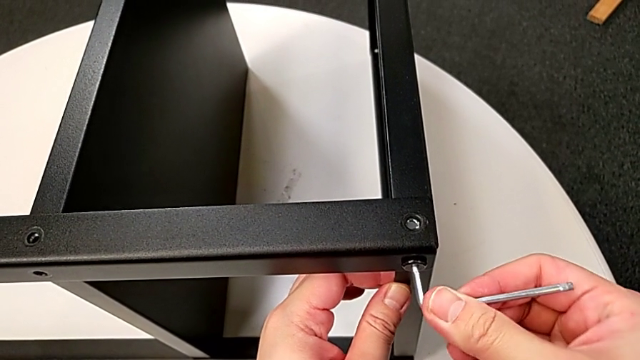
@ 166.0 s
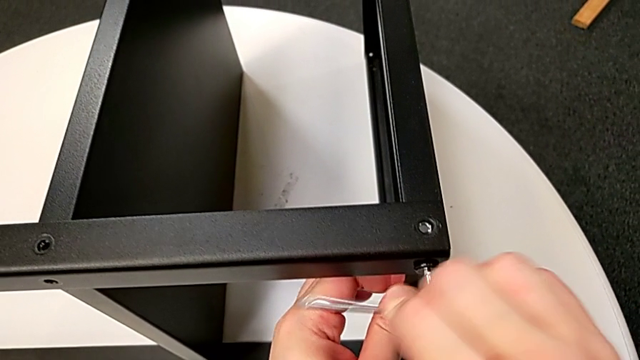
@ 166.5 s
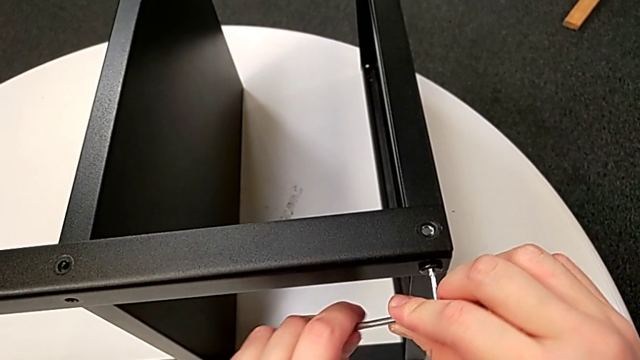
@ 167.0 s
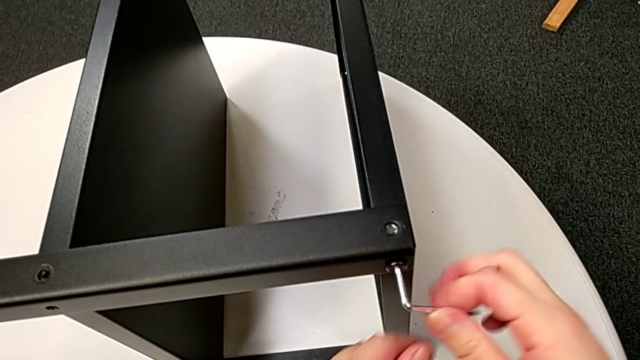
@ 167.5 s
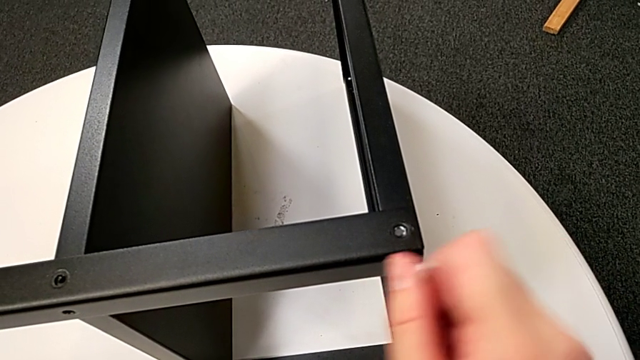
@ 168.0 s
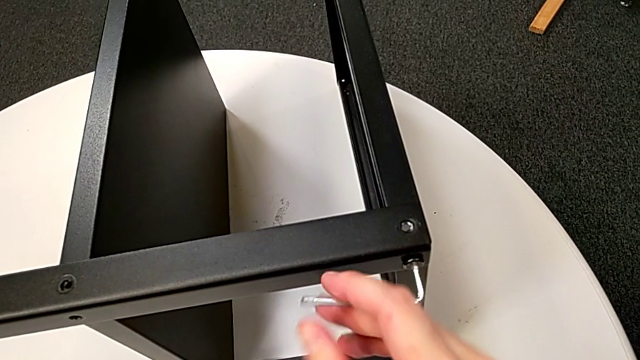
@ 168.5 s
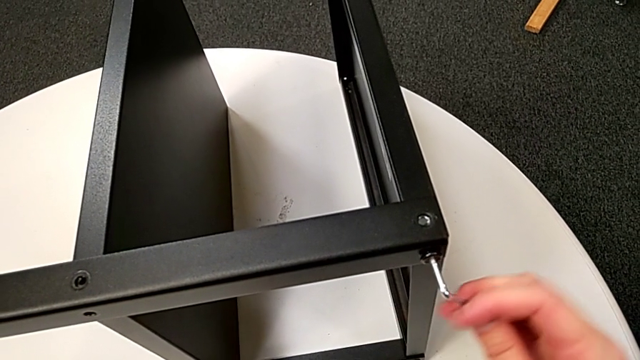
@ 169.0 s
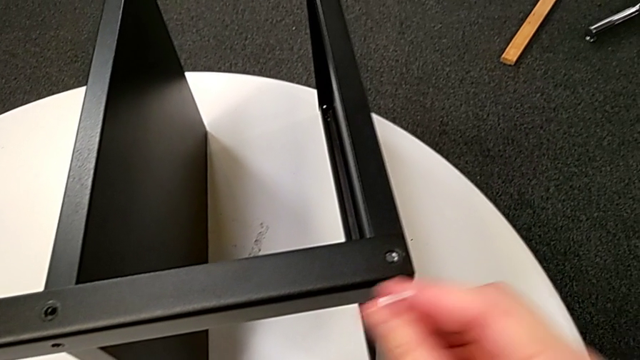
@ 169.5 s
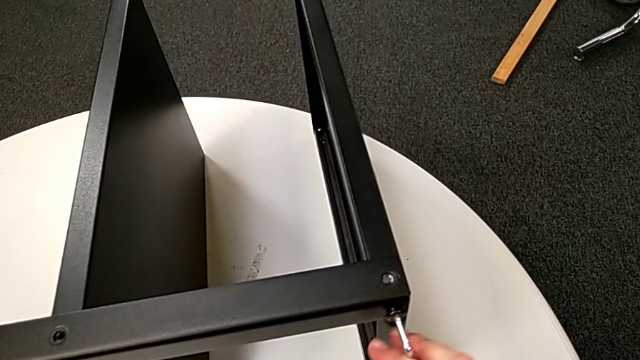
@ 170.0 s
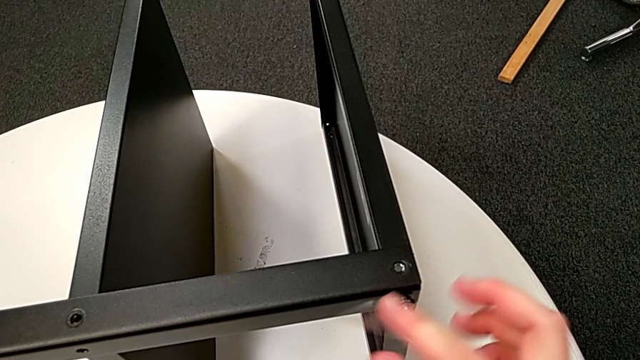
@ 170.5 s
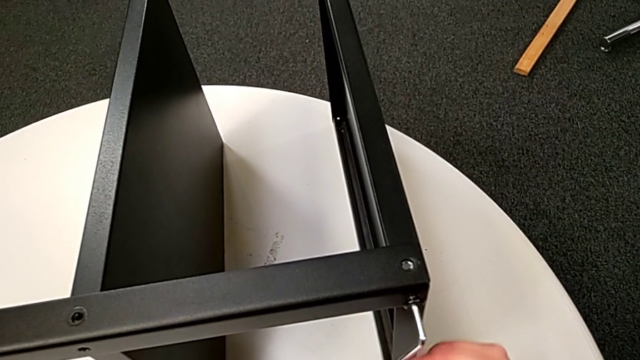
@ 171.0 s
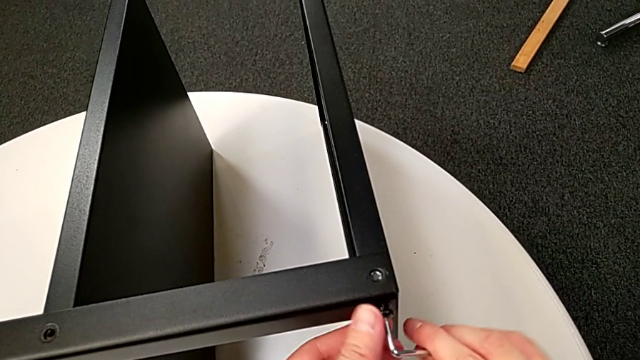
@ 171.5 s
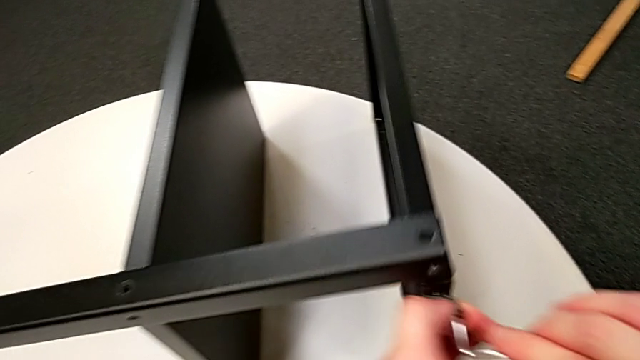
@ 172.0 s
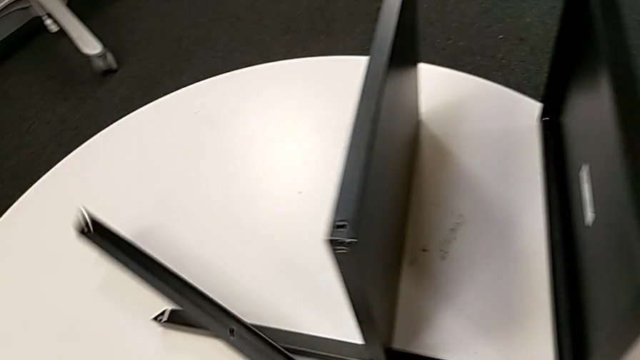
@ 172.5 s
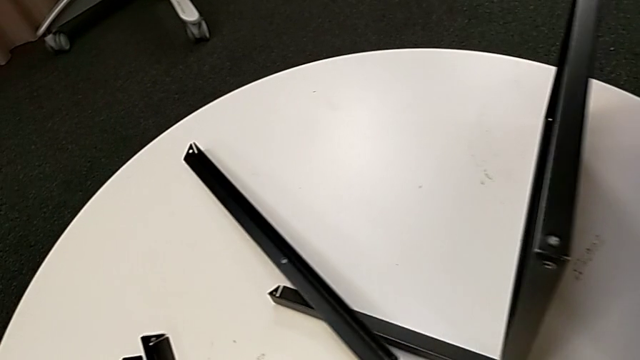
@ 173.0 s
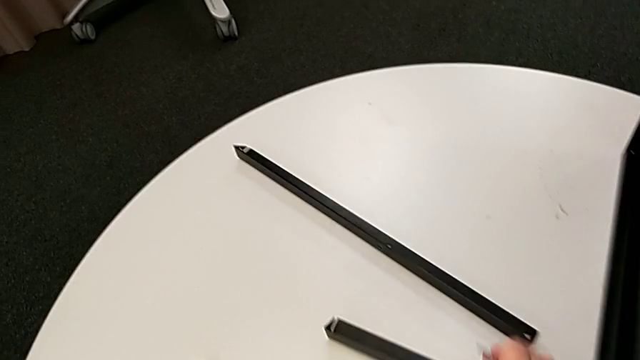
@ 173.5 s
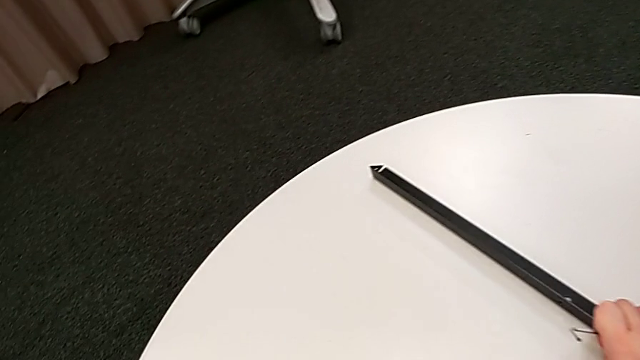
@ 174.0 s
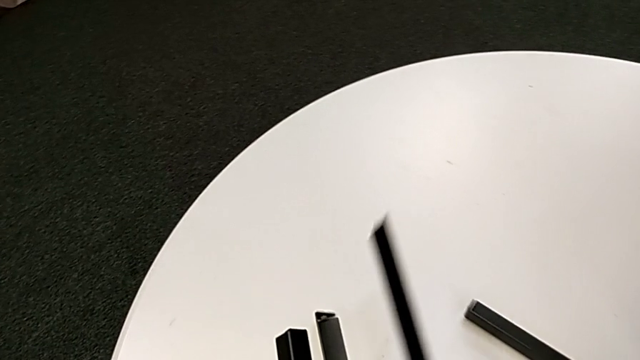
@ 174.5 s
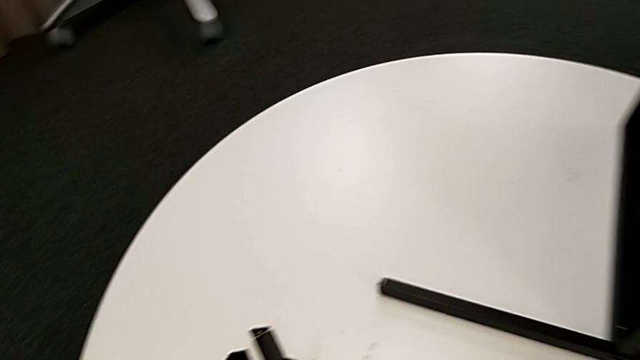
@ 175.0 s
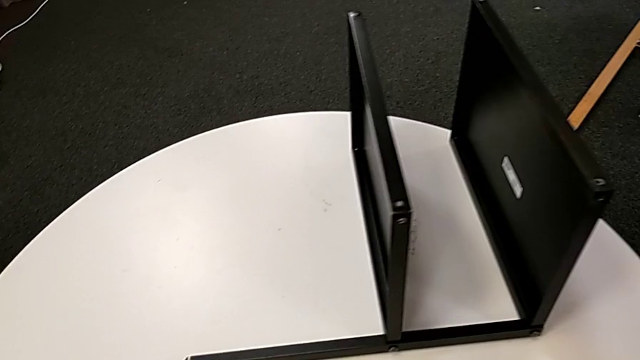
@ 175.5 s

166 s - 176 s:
The camera wearer is unscrewing the third leg of the table. They unscrew the hex socket head, disassemble it with the left hand, withdraw the Allen wrench with the right hand, wrongly drop the leg, grab it, place it and place the hex socket head.

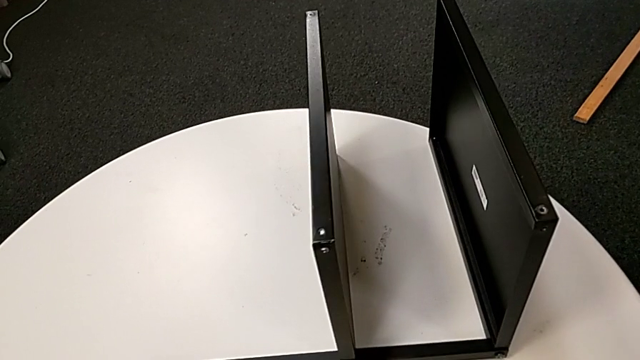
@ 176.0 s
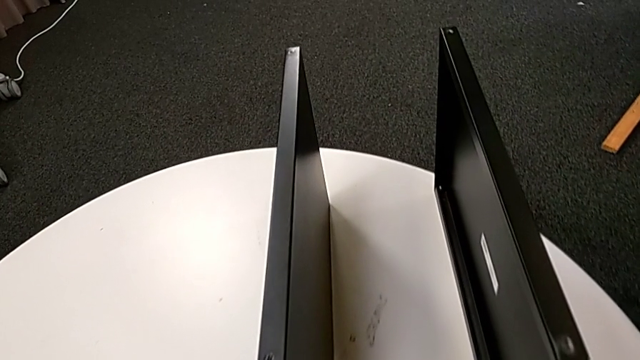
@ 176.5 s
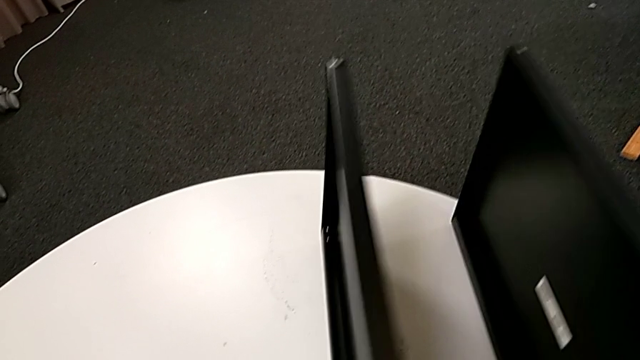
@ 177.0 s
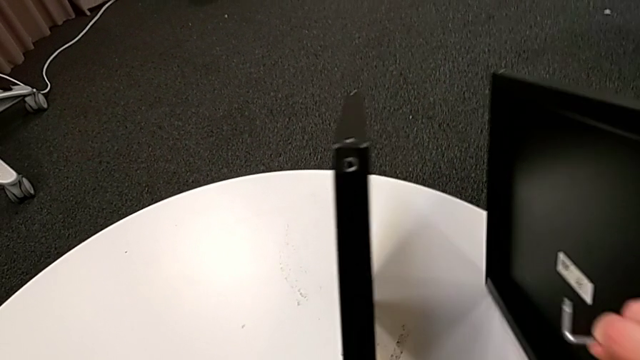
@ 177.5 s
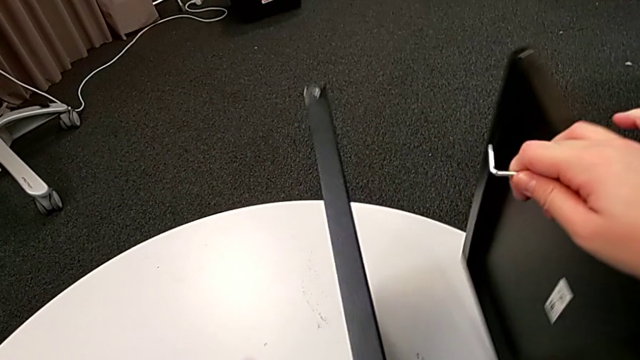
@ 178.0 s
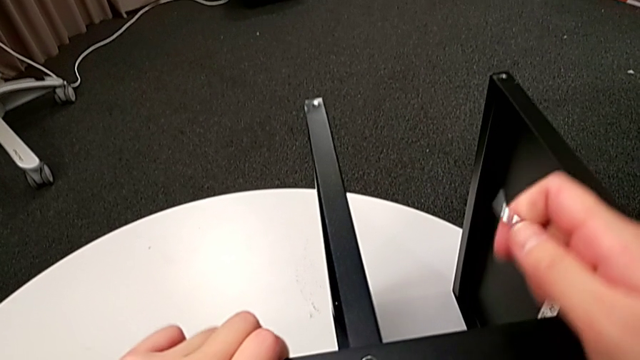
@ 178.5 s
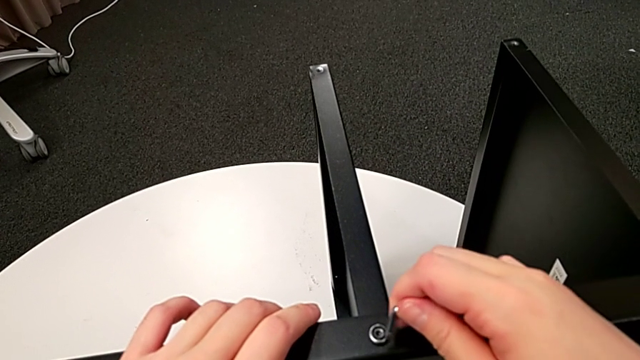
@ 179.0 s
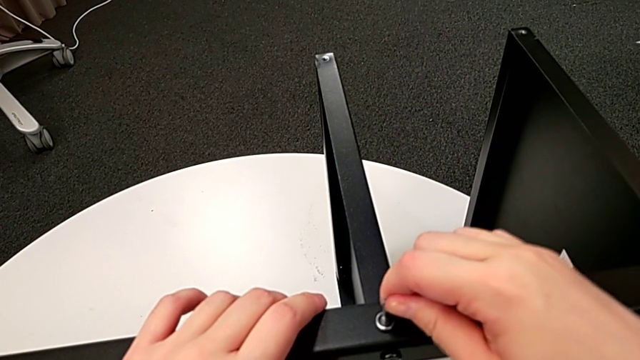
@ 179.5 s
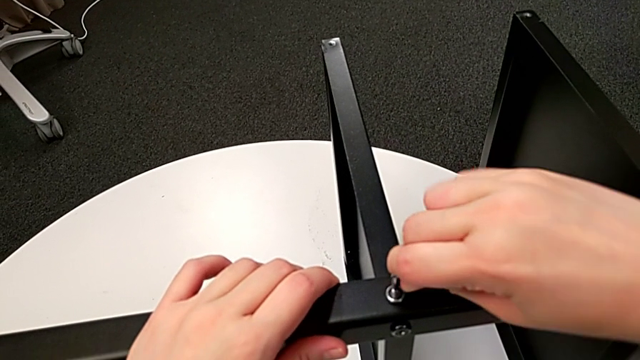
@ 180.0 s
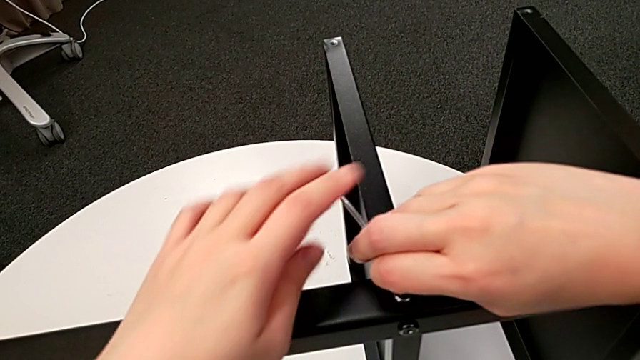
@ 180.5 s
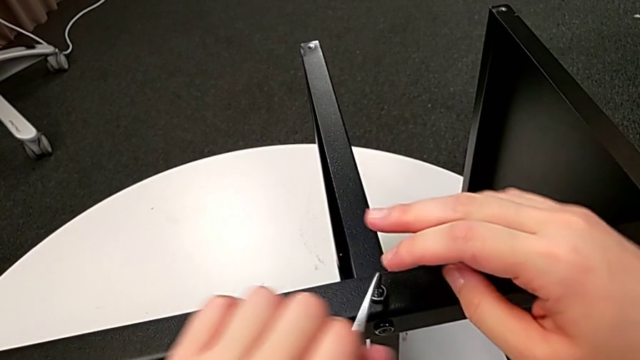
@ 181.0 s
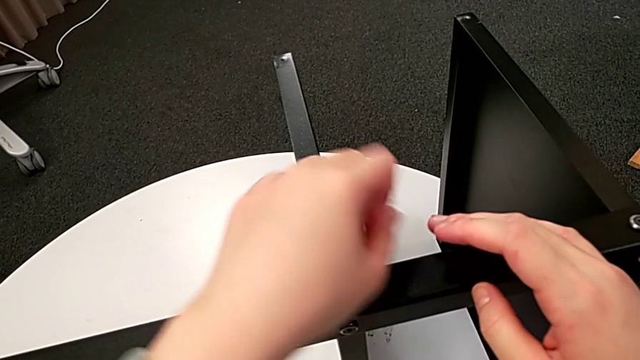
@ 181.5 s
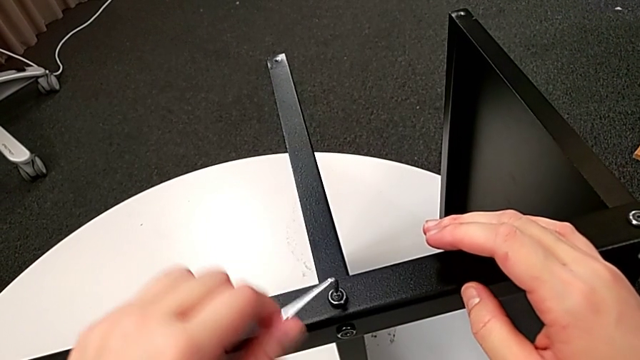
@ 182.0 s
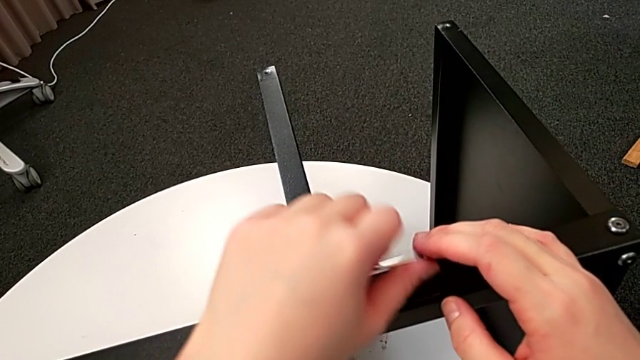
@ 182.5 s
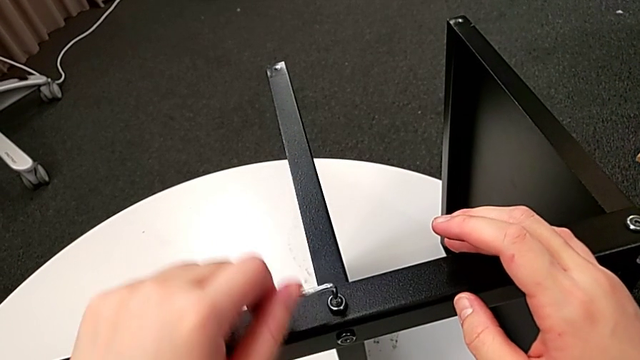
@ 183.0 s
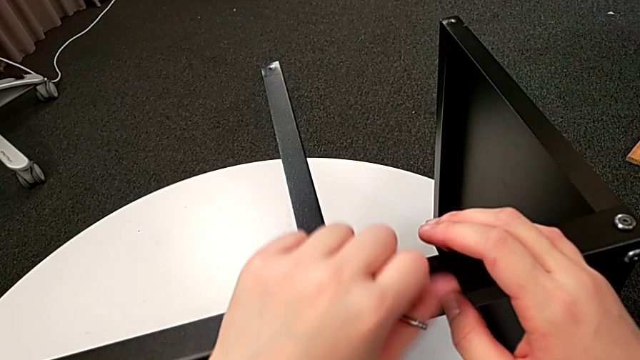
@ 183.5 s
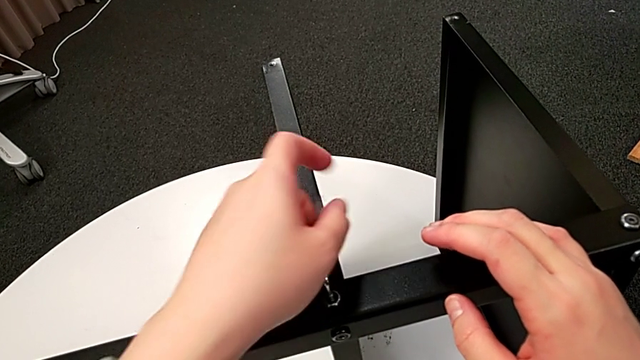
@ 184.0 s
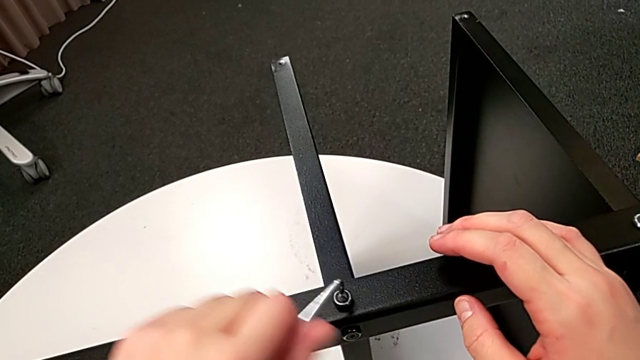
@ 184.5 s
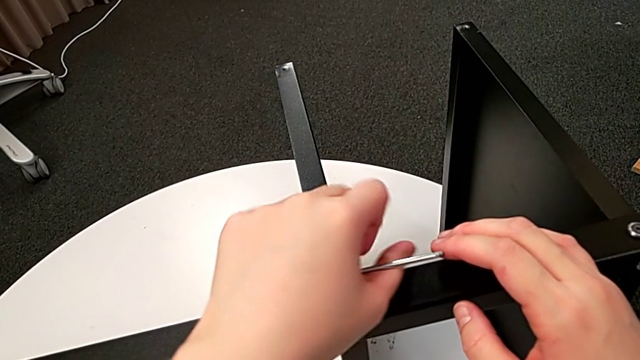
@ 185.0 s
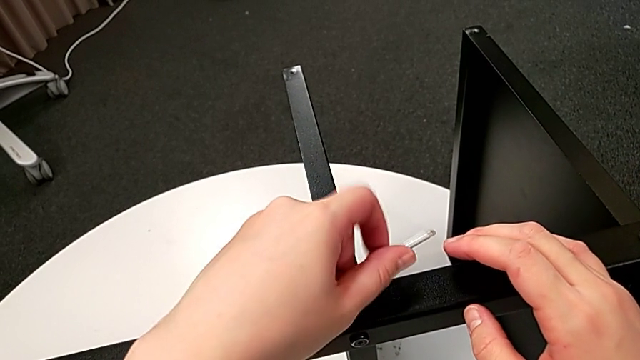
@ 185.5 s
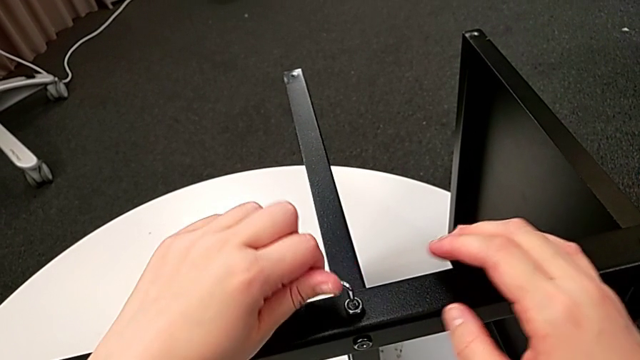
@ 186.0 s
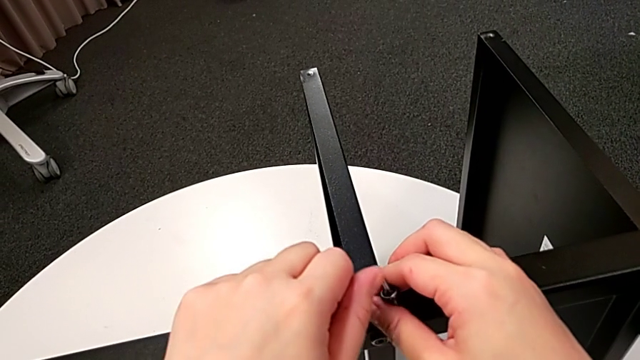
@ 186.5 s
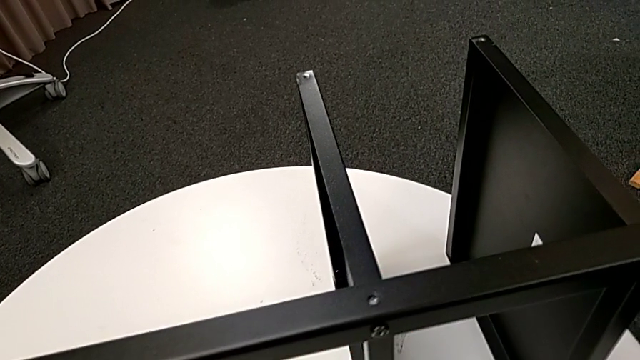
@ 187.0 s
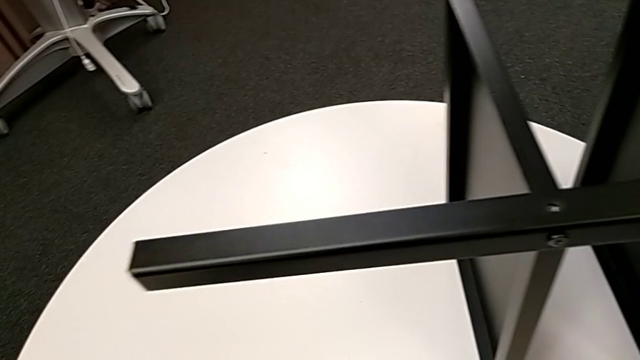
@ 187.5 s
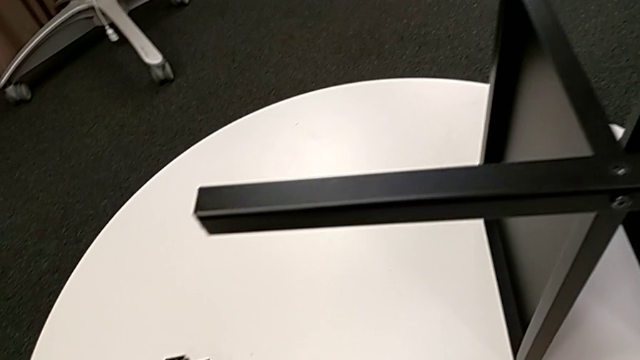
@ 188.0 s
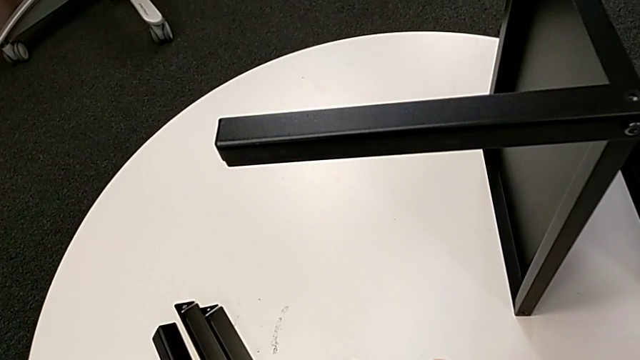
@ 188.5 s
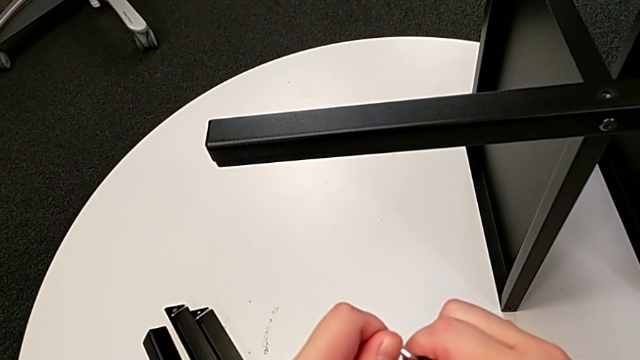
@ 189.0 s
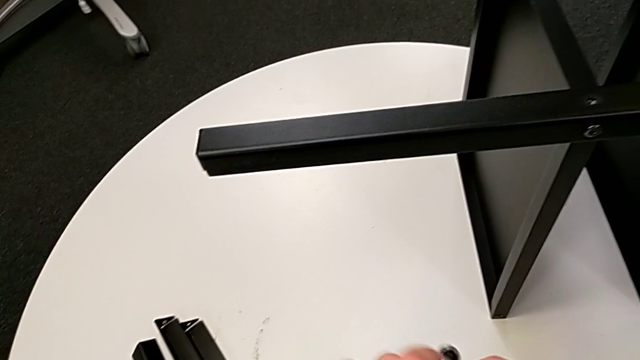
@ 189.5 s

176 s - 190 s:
The camera wearer is unscrewing the fourth leg of the table. They rotate the nightstand, insert the Allen wrench, unscrew the hex socket head, disassemble it, hold the Allen wrench and rotate it.
